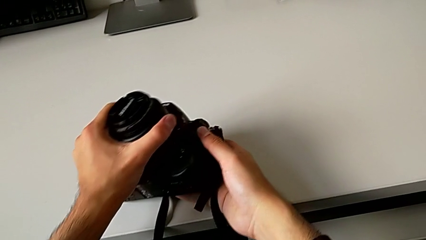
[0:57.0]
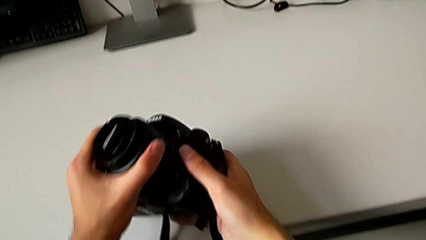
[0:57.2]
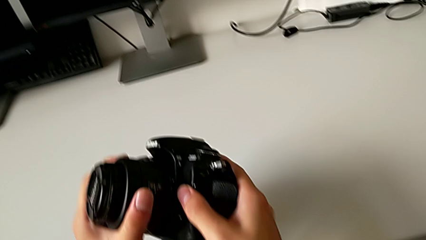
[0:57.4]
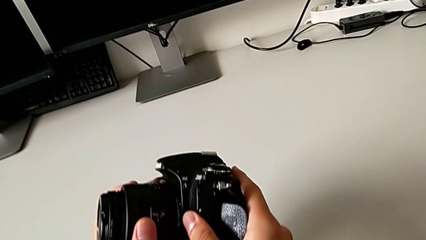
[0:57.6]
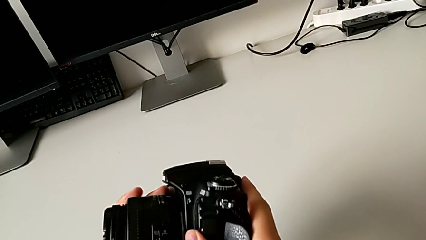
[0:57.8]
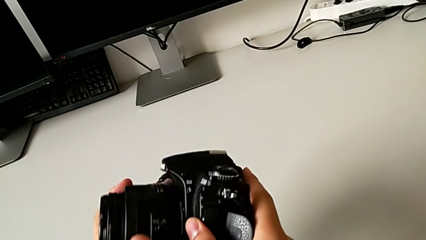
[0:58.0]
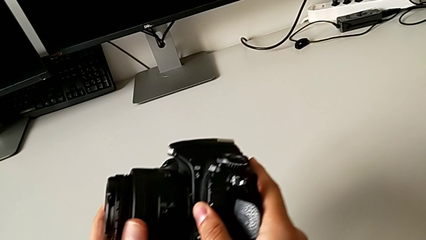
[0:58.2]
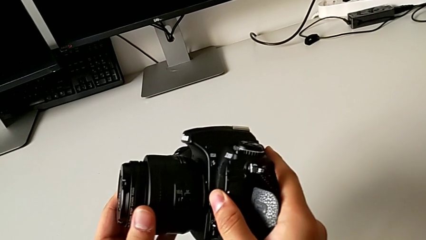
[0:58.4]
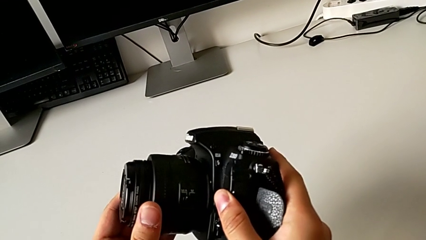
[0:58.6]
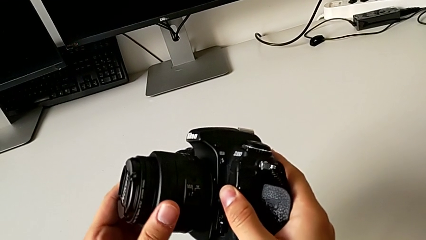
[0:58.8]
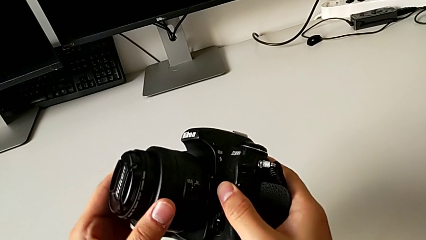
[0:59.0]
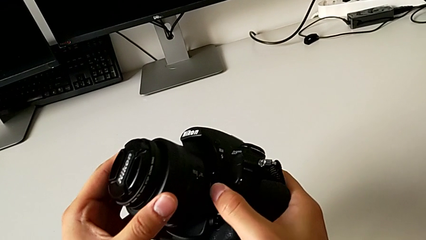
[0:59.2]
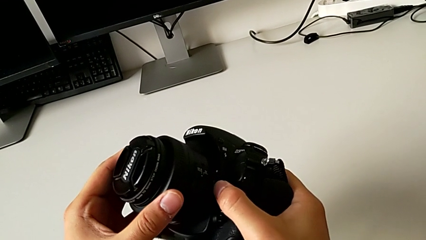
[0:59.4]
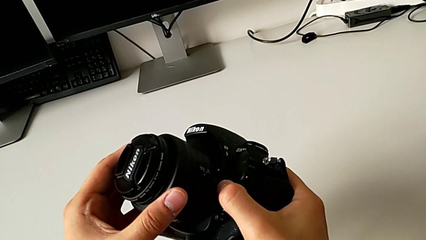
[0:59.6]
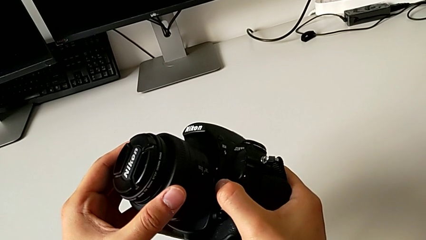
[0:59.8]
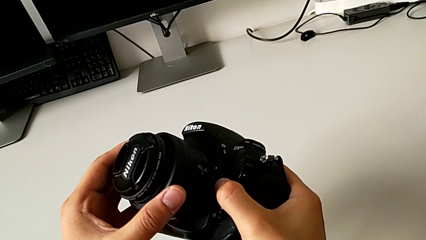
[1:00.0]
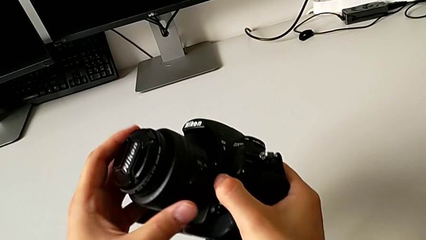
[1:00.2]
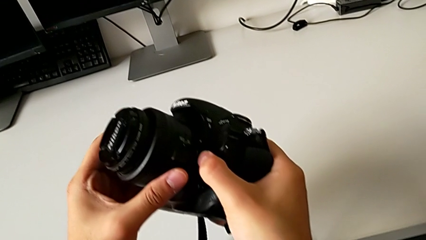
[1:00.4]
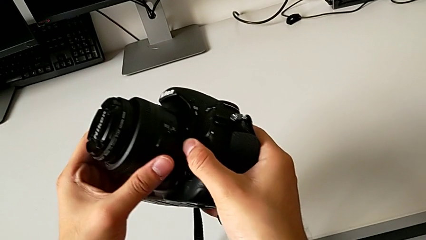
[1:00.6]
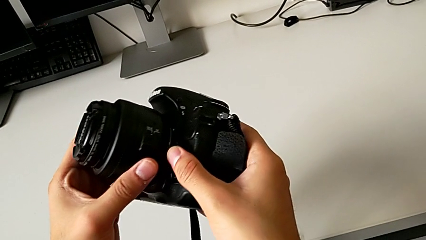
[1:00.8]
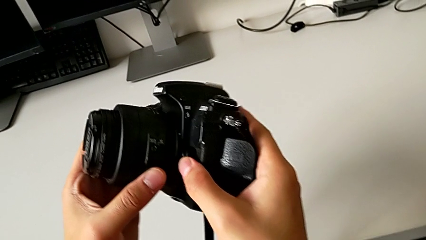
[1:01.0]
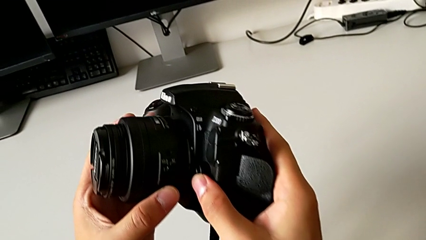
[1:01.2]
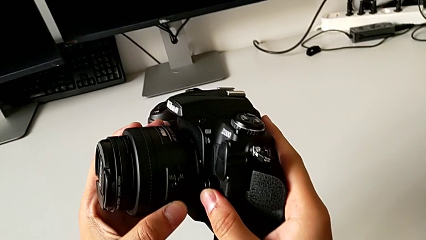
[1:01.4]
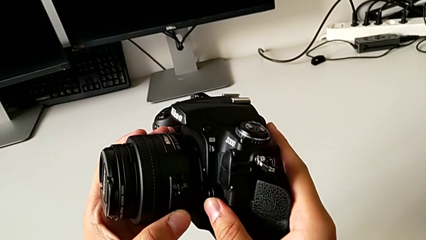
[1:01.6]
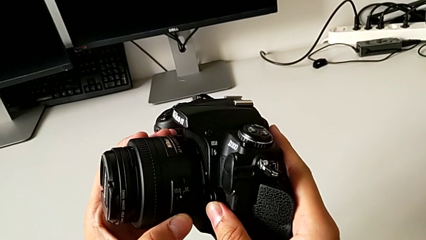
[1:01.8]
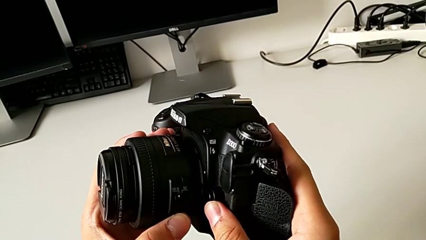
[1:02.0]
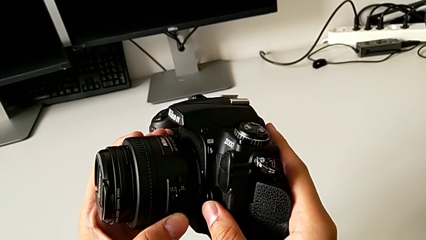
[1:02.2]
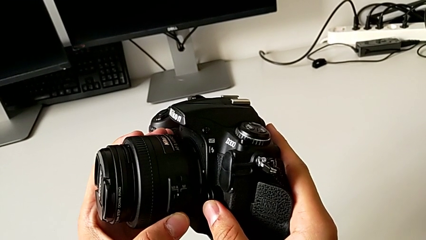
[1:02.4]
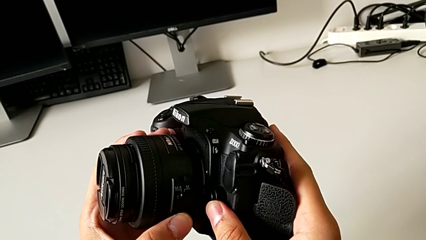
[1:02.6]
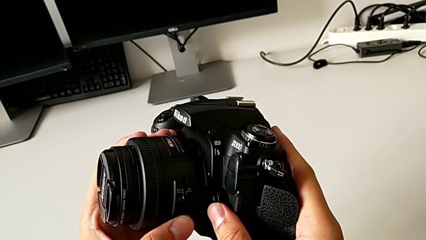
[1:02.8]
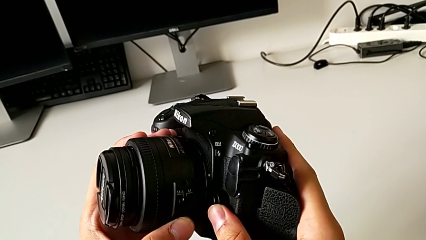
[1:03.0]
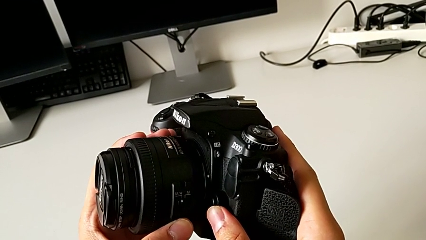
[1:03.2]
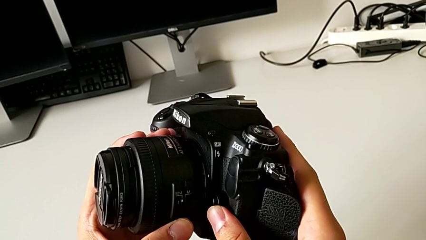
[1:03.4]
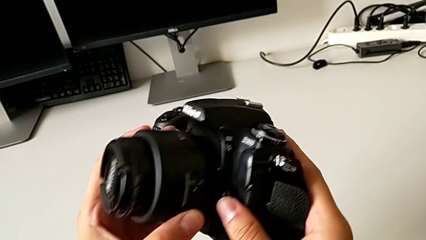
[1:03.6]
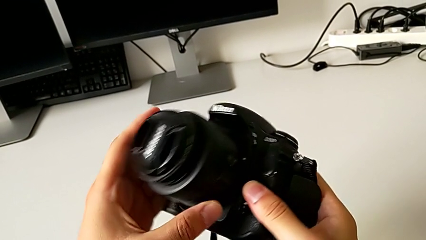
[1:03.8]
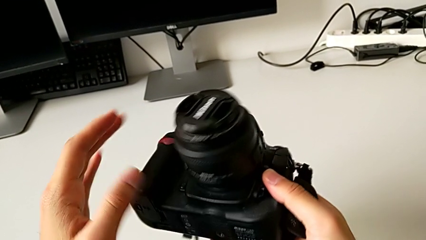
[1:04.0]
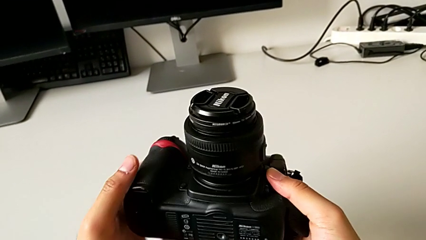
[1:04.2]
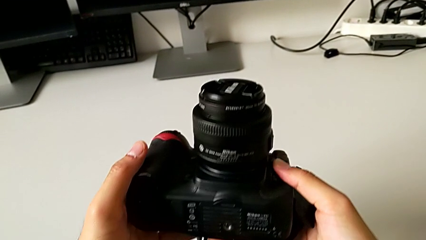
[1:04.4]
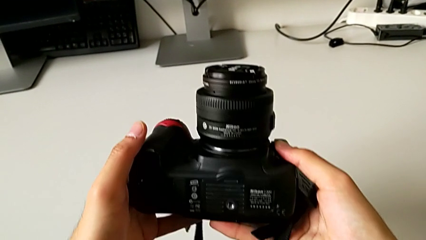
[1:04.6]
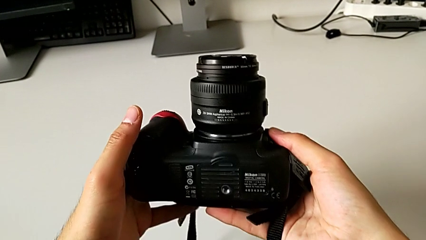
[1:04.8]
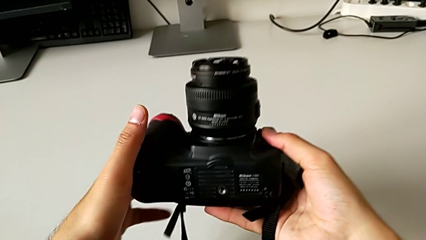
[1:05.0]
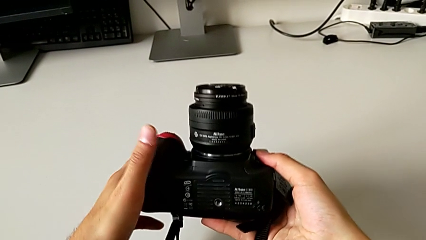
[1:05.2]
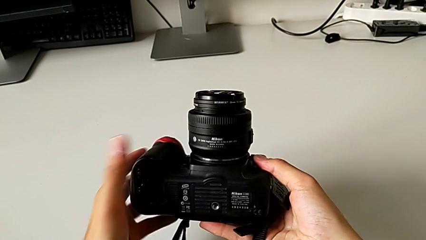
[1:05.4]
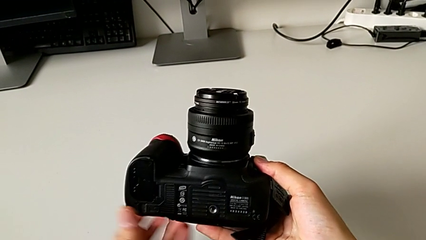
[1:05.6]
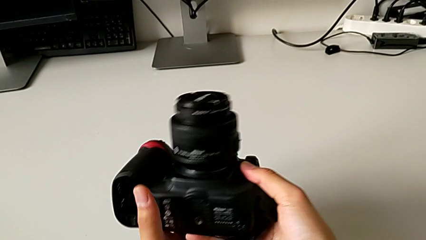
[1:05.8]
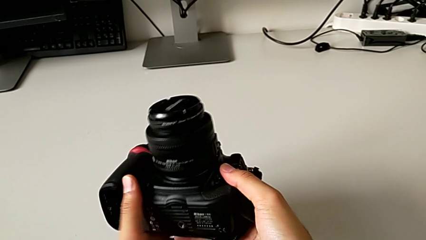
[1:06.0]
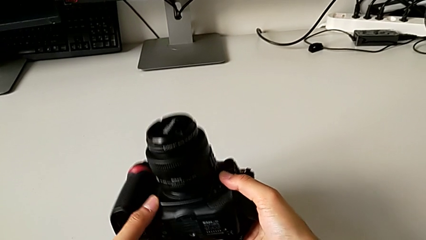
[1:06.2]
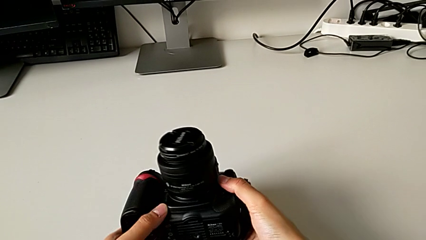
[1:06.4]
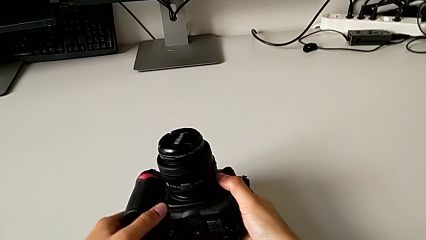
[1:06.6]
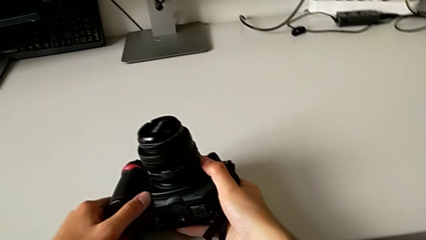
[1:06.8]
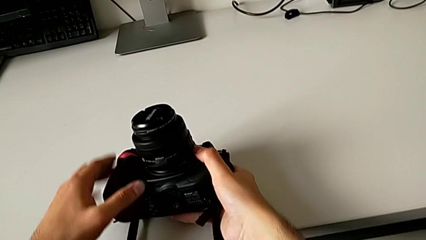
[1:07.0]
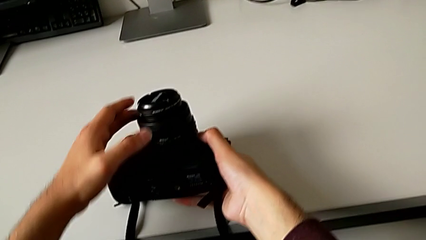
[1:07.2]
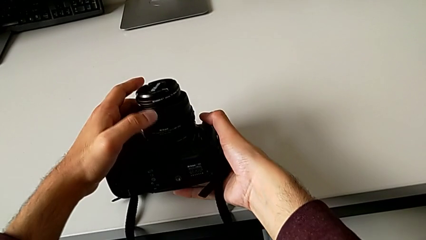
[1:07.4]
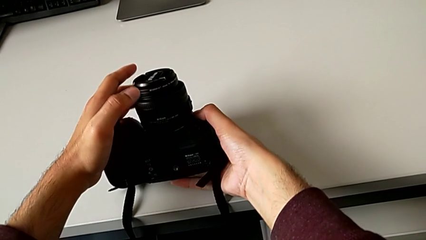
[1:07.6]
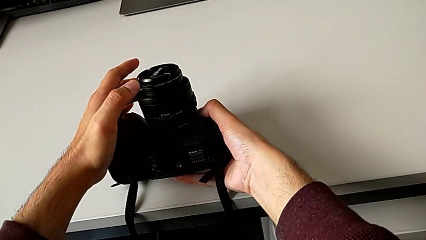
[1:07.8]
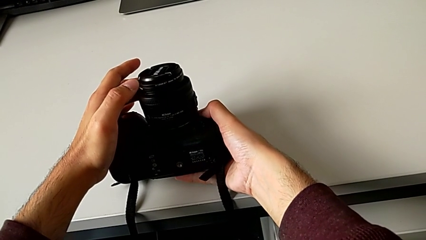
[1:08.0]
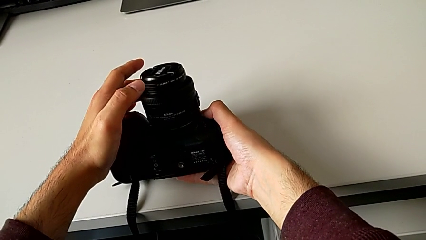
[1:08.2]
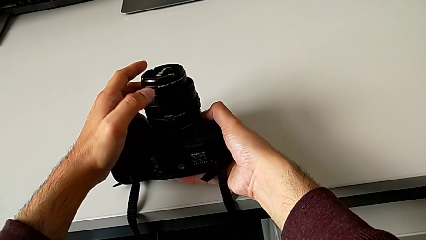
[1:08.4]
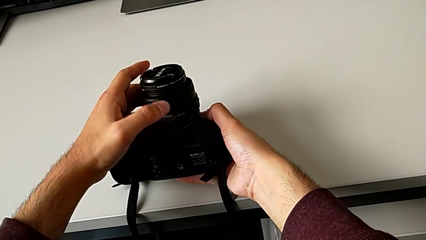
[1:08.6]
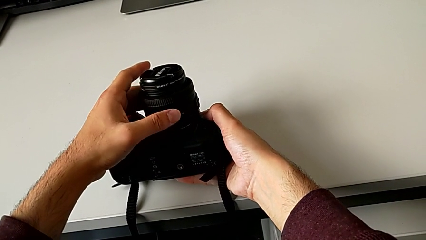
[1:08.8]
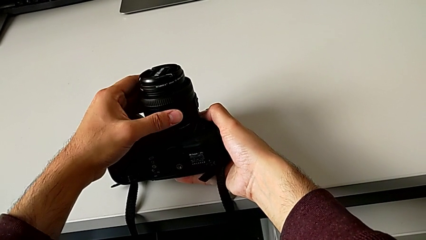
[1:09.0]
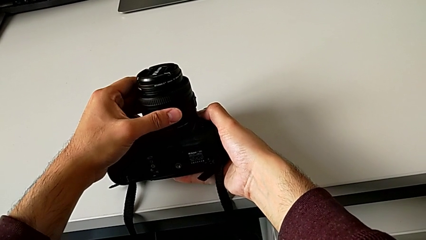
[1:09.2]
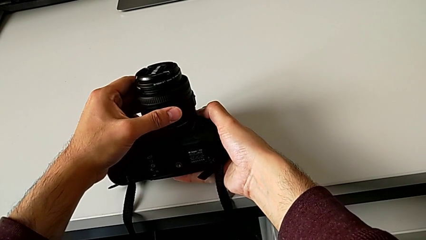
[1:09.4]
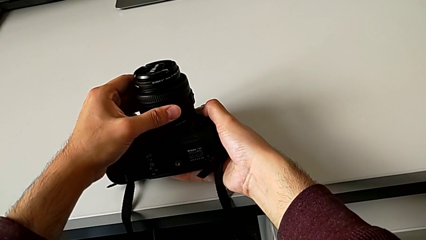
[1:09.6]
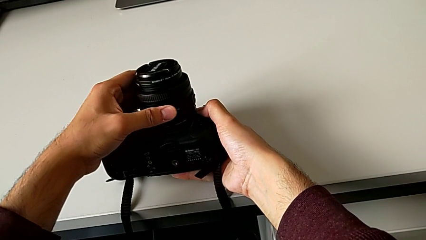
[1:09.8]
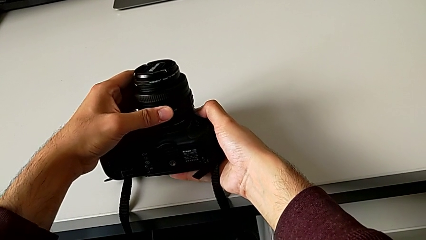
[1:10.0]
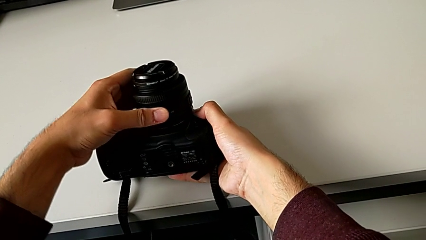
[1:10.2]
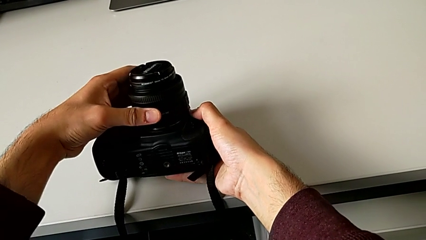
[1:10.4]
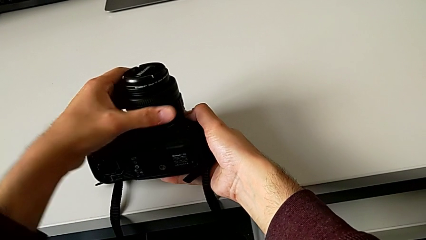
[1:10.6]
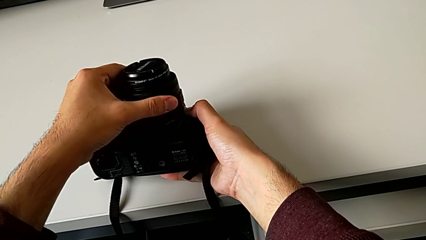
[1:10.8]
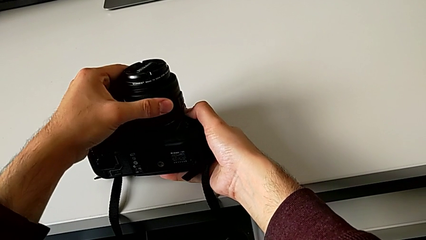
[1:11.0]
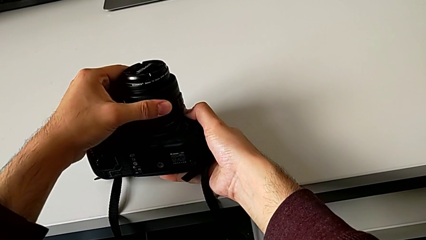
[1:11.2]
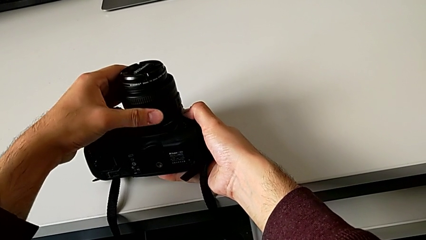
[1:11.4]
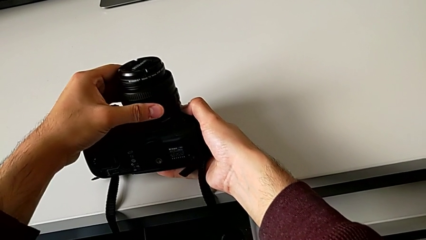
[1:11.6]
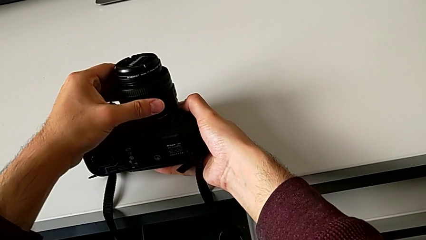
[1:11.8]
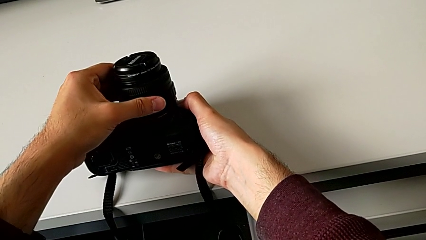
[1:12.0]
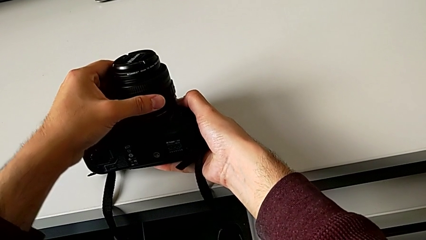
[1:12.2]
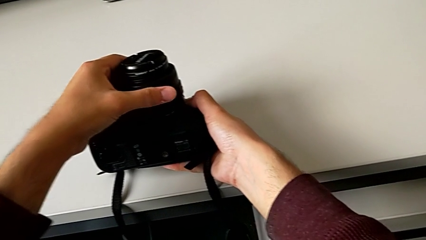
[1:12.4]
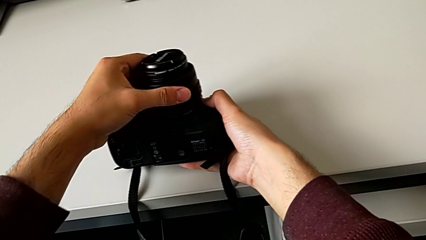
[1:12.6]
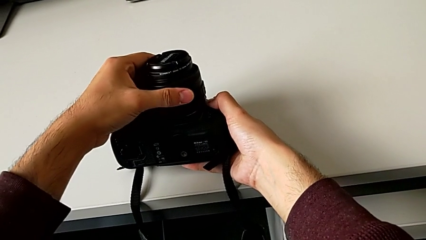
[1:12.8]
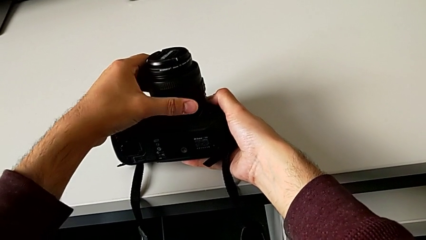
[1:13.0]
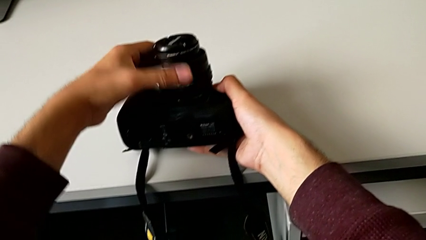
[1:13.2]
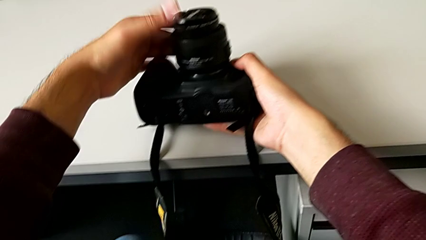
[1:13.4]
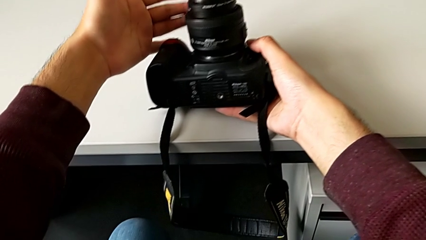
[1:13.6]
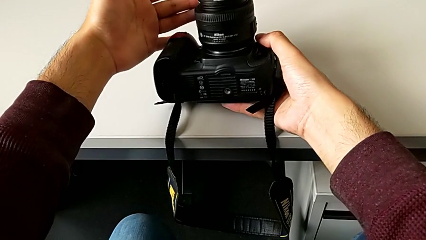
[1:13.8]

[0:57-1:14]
The camera wearer is detaching the lens. They keep pressing the button, inspect the DSLR, rotate it, press the button and rotate the lens.
